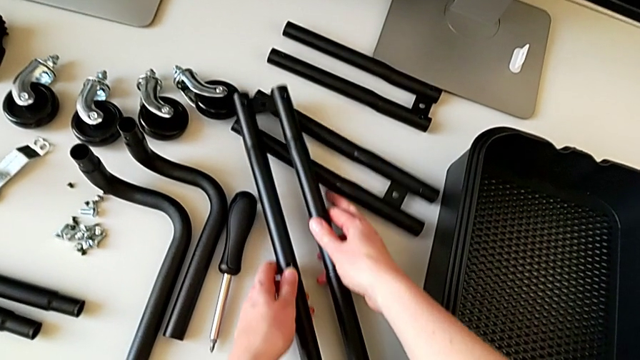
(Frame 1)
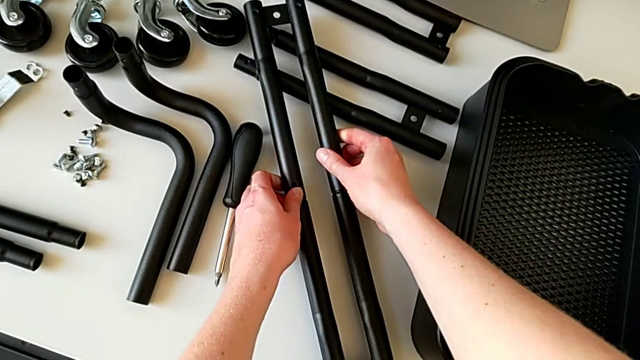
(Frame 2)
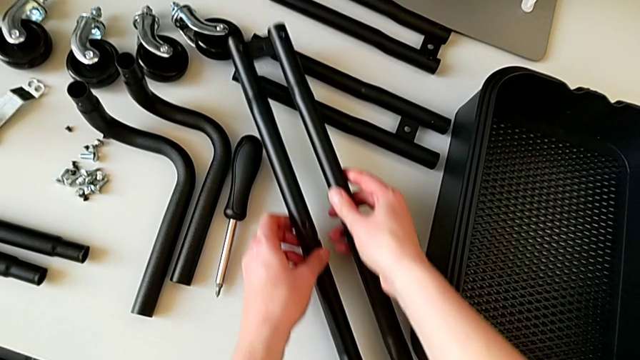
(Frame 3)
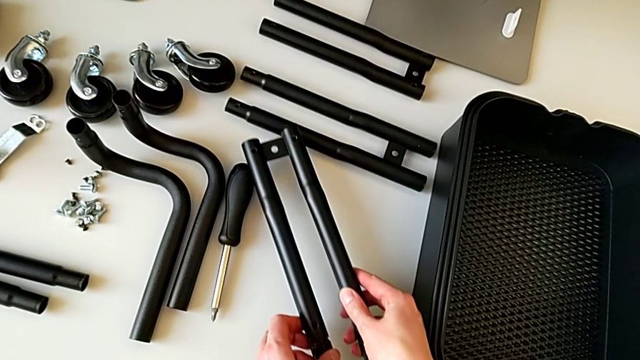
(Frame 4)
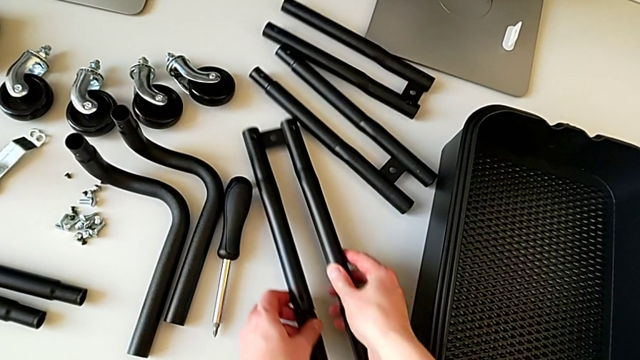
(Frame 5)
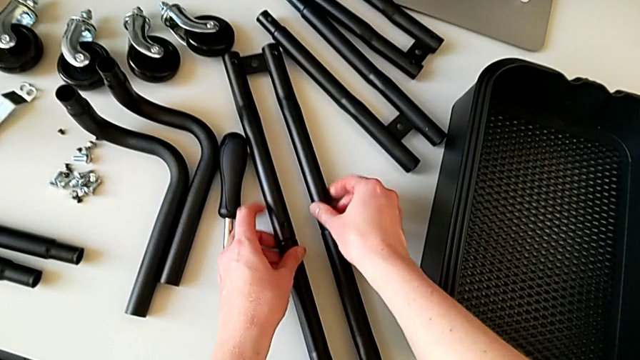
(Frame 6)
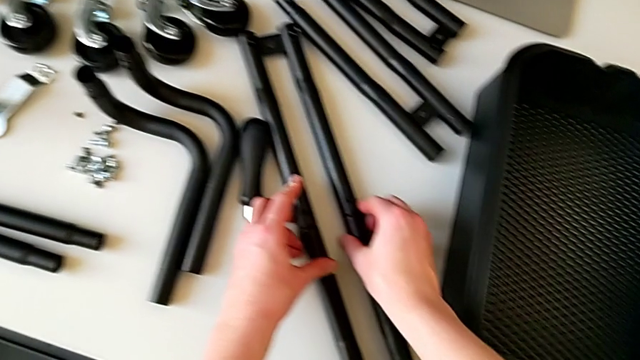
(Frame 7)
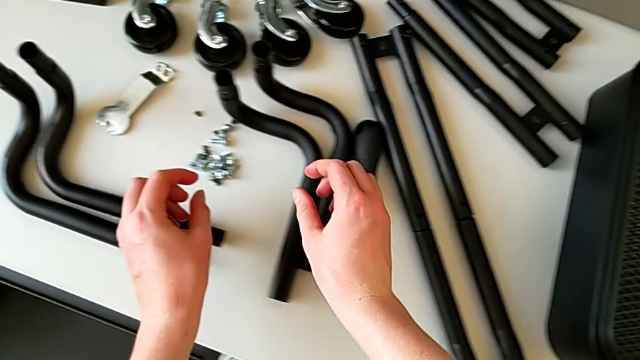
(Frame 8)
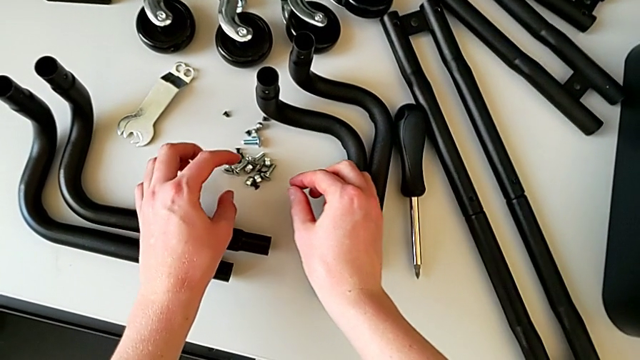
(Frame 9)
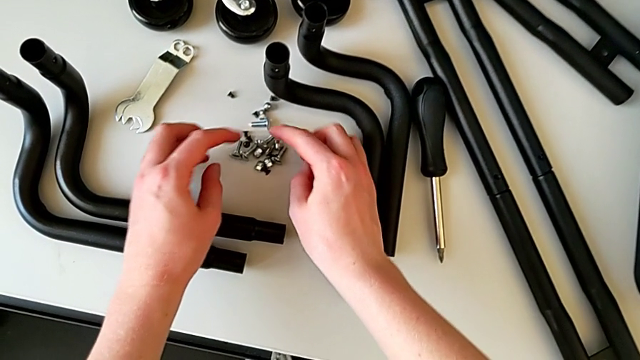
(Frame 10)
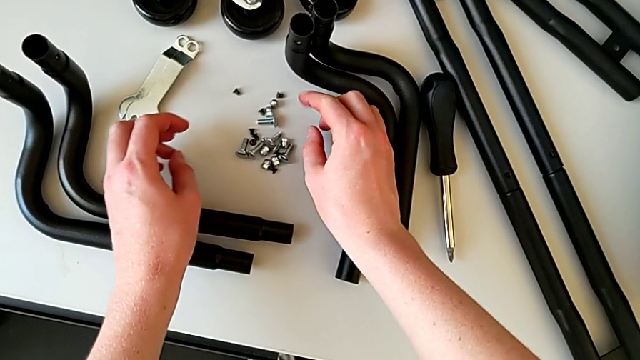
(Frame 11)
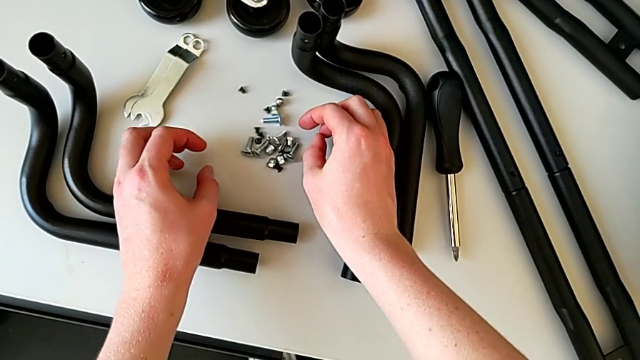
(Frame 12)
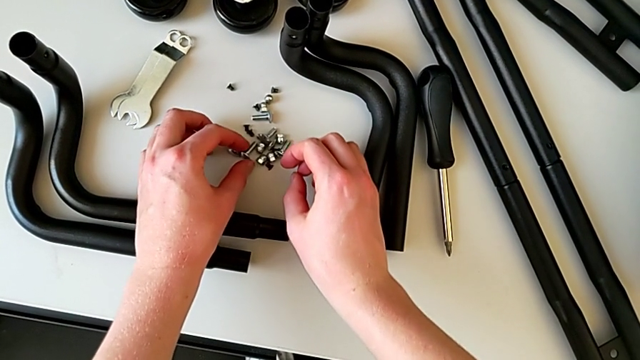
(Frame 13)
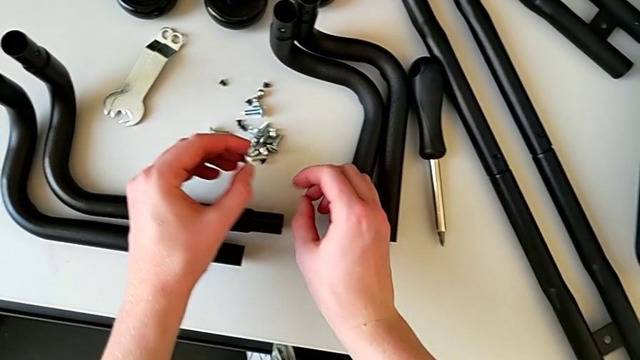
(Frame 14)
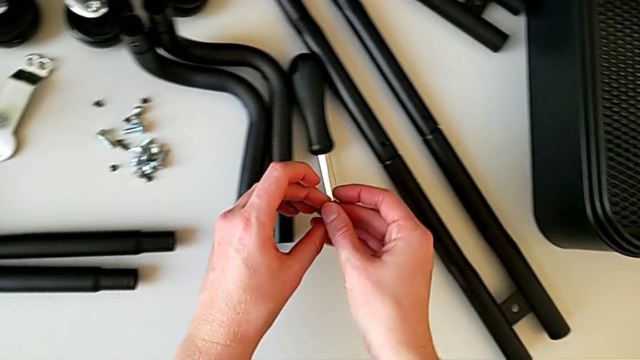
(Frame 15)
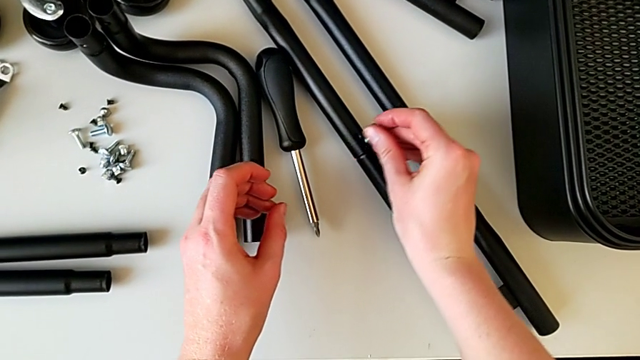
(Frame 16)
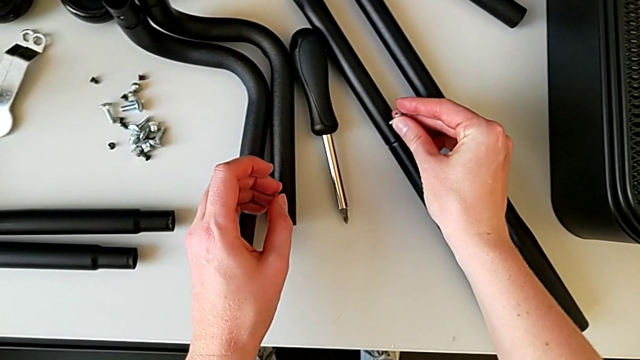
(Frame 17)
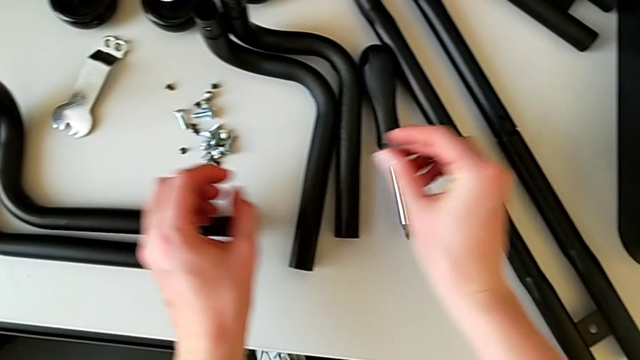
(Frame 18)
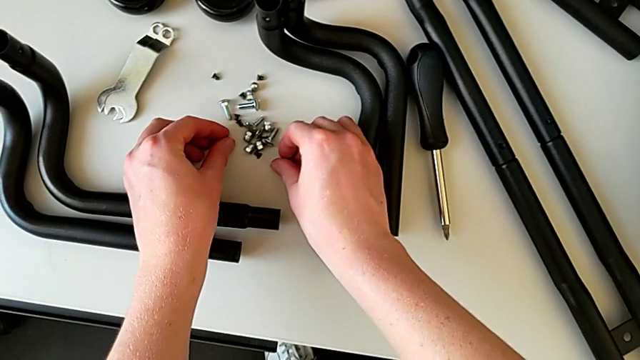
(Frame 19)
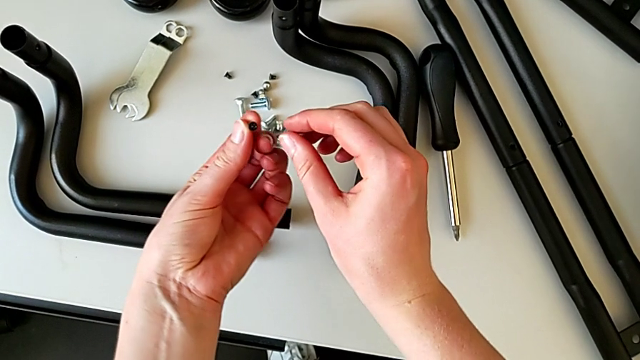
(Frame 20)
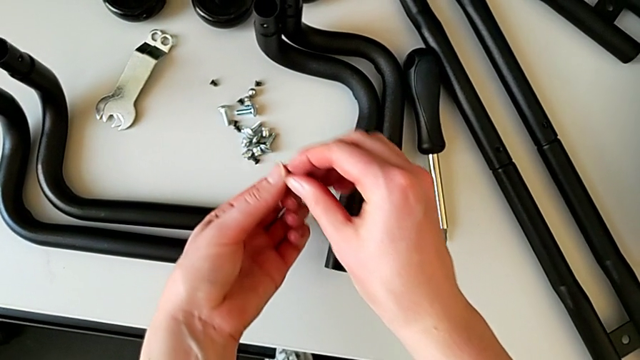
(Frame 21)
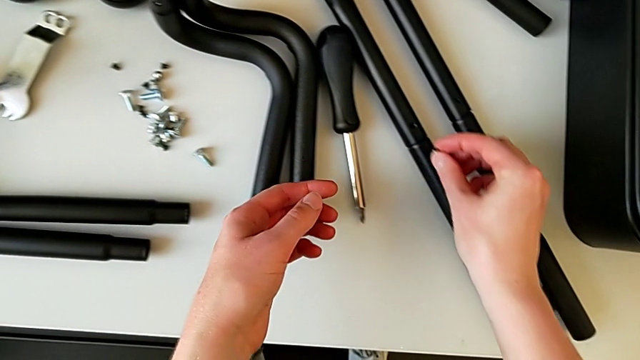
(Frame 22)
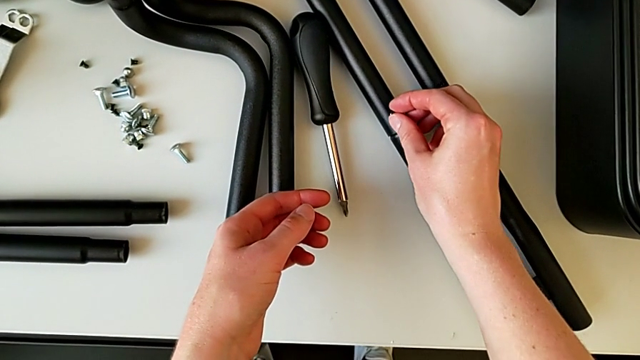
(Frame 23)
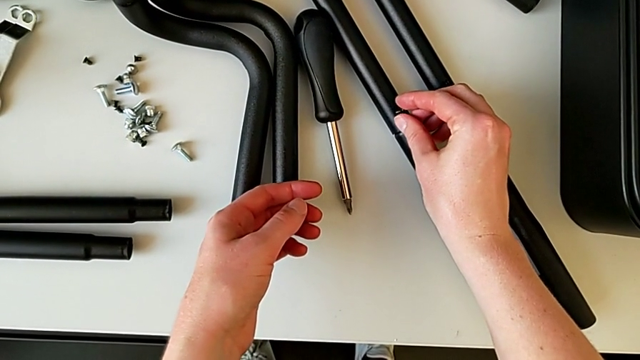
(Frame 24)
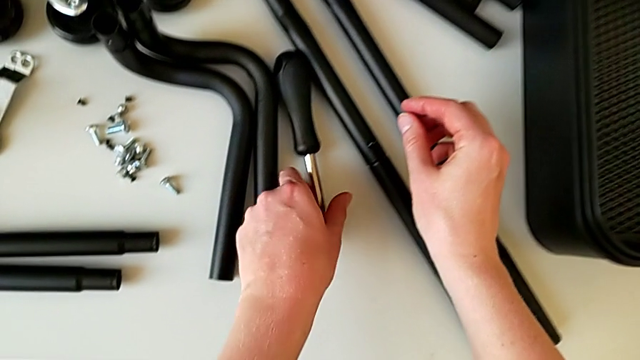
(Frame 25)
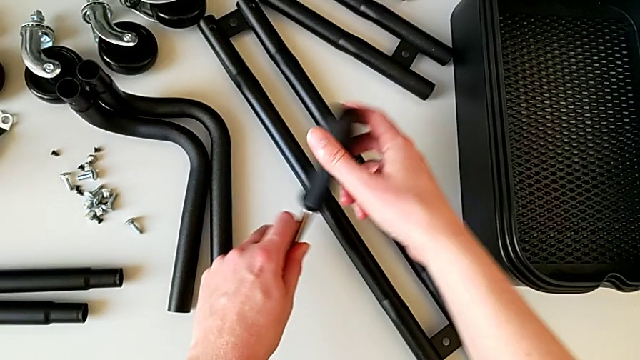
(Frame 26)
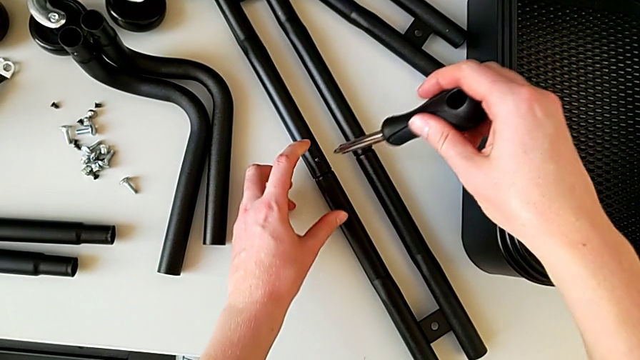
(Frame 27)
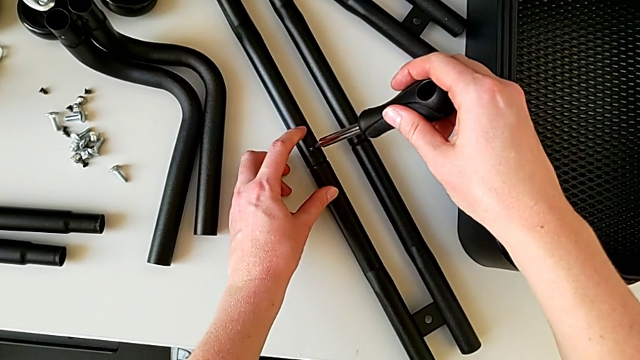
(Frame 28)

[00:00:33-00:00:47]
The camera wearer is assembling the correct bars. They keep placing the leg, slide it, wrongly grab and insert the bolt, place it, grab the screw twice, insert it, grab the screwdriver and insert it.

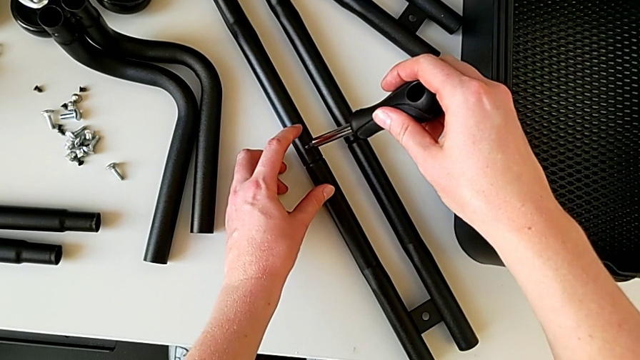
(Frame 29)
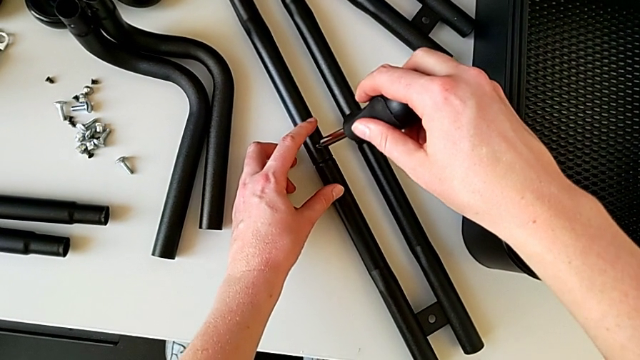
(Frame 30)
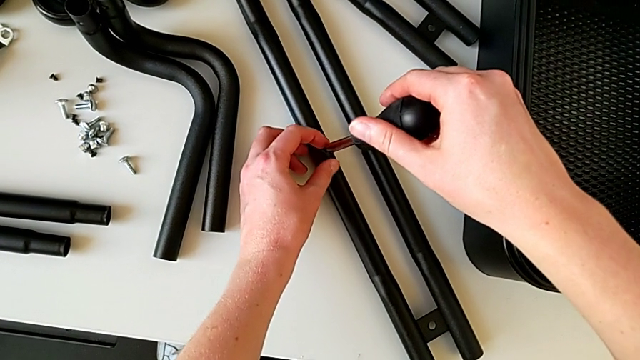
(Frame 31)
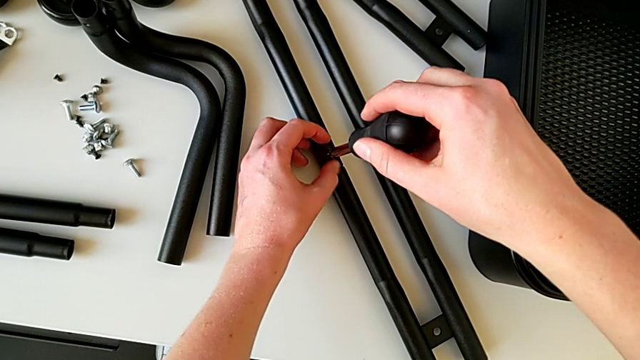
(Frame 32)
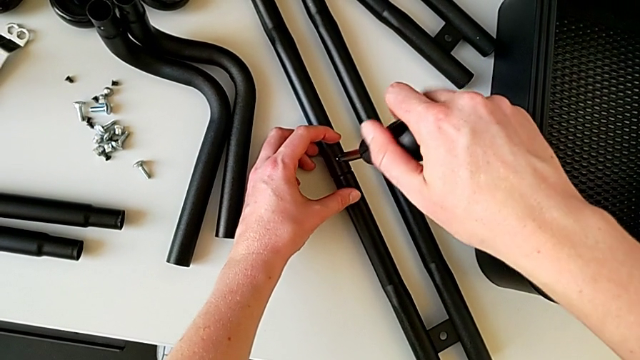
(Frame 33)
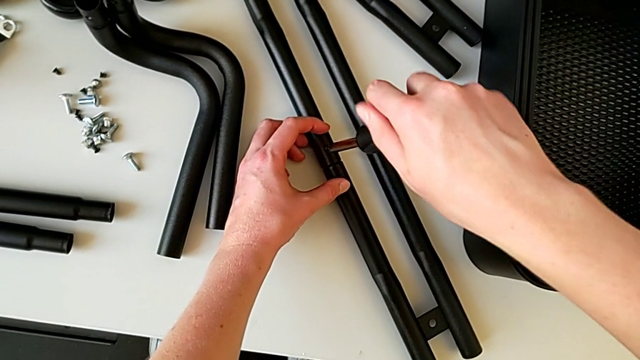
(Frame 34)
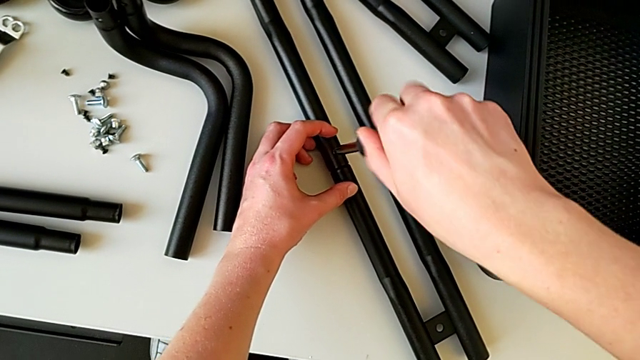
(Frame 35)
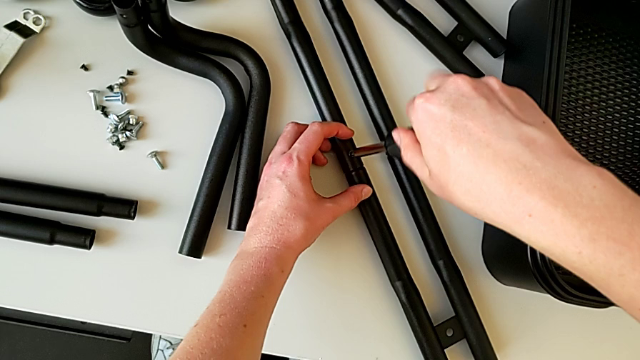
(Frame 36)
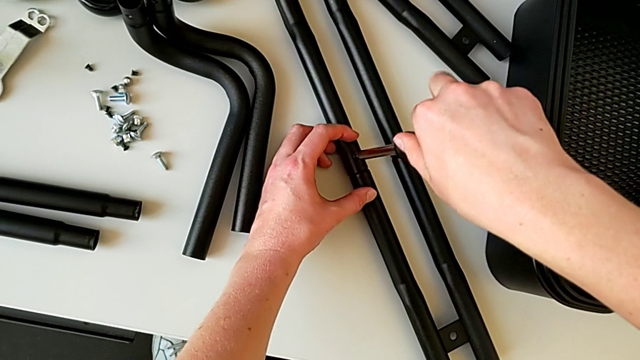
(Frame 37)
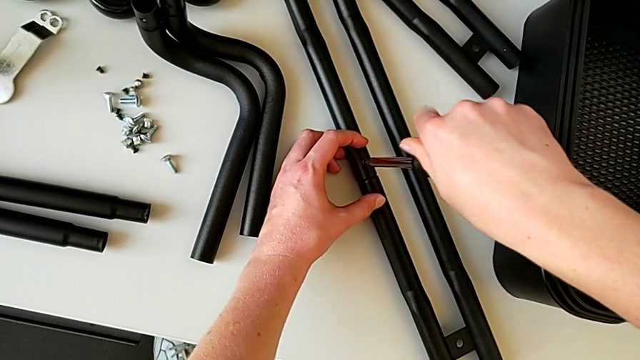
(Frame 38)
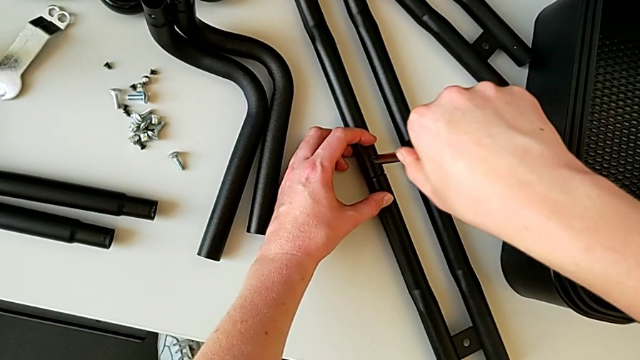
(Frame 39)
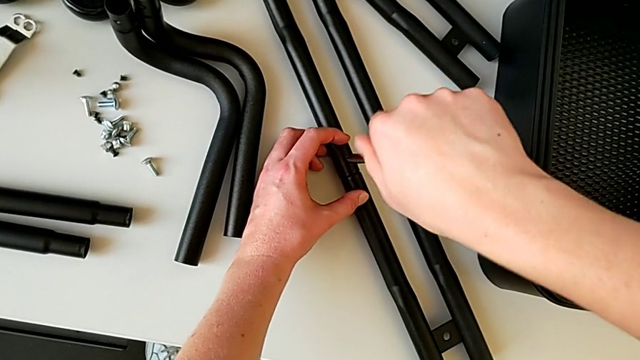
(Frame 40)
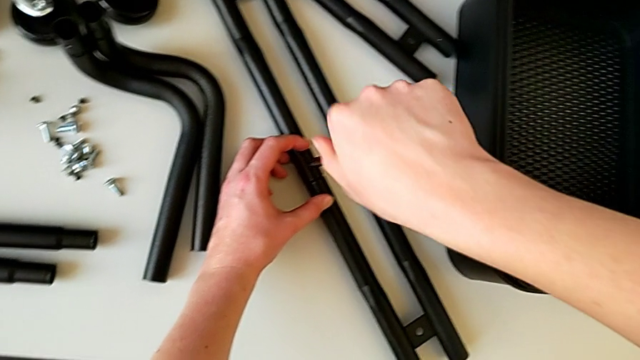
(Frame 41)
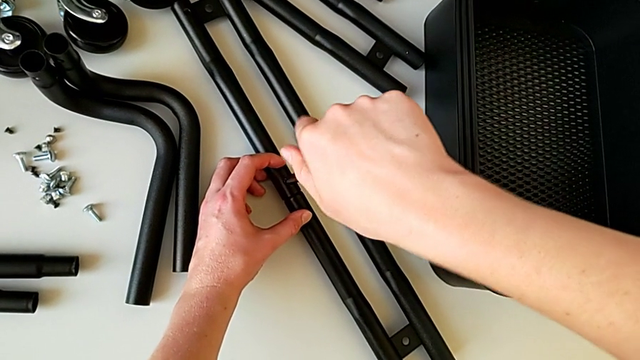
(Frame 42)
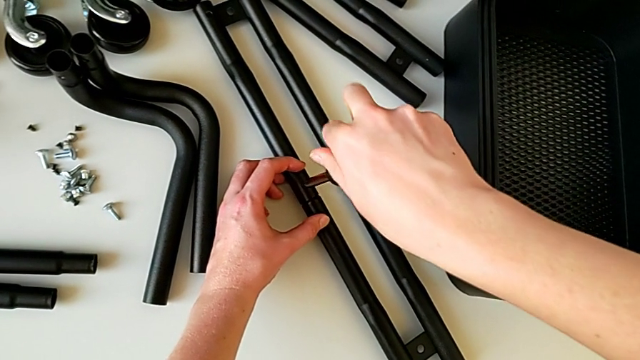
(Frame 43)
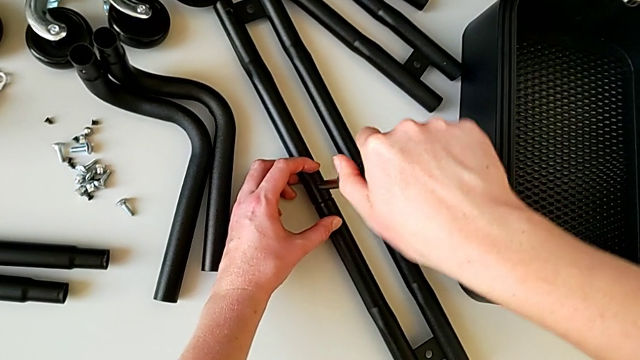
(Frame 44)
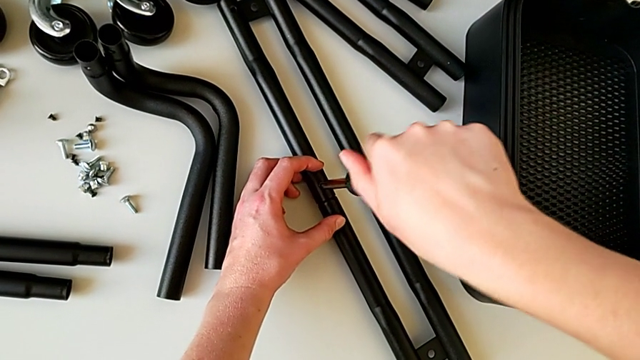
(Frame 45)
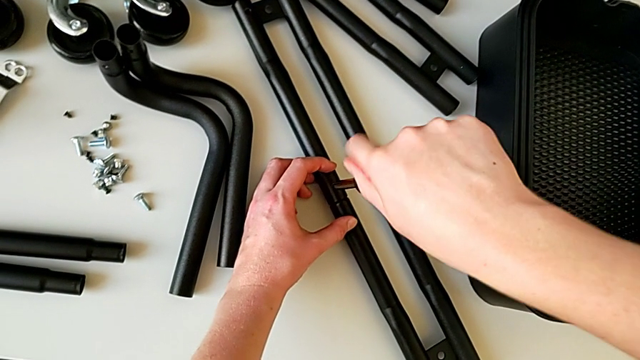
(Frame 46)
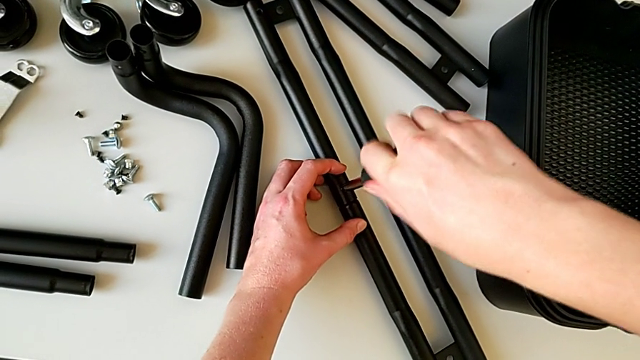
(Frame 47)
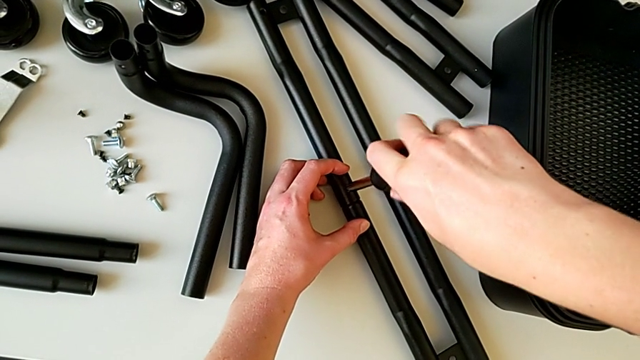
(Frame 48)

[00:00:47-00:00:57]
The camera wearer is assembling the correct bars. They begin to screw the screwdriver.
